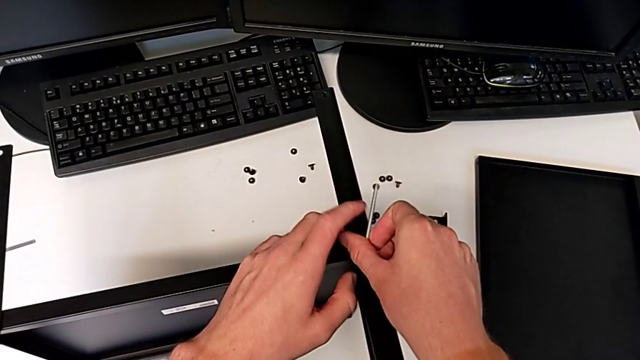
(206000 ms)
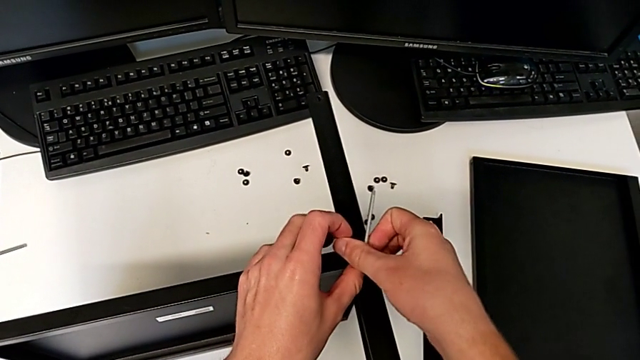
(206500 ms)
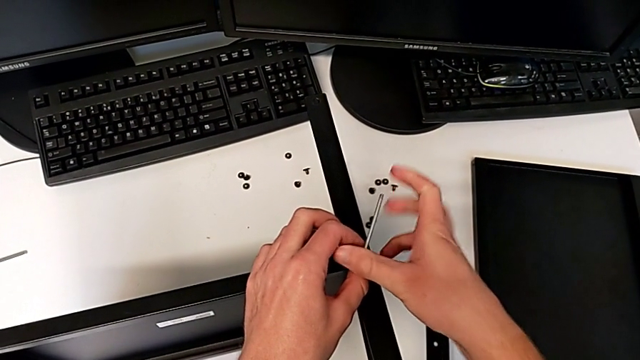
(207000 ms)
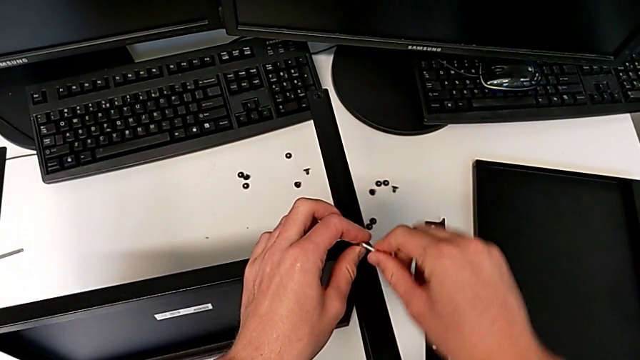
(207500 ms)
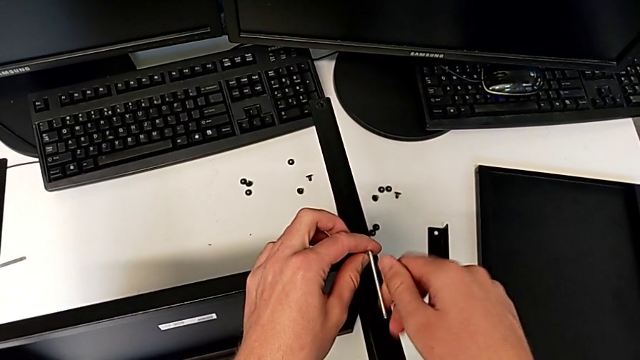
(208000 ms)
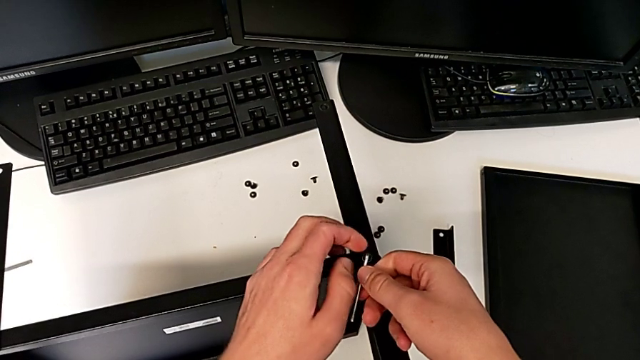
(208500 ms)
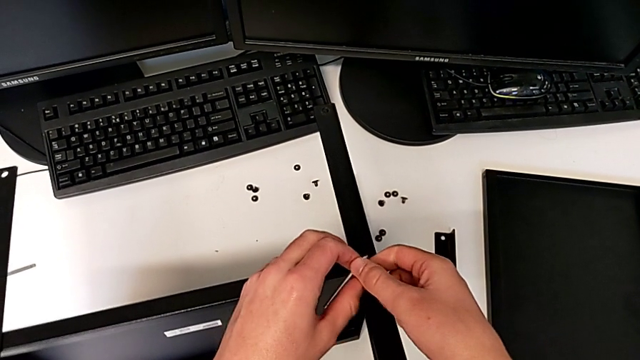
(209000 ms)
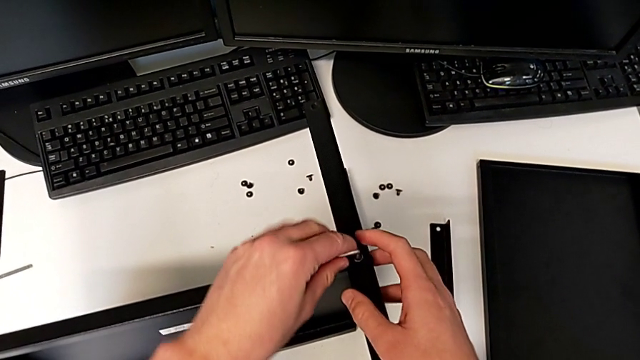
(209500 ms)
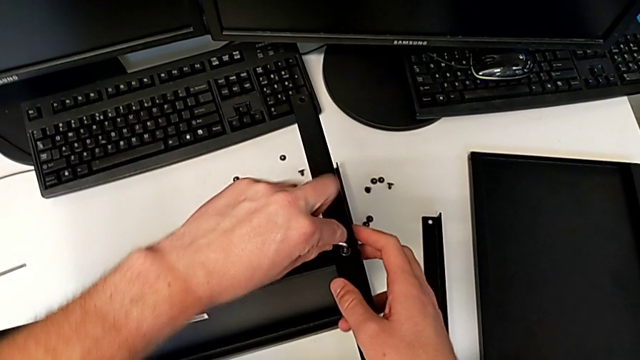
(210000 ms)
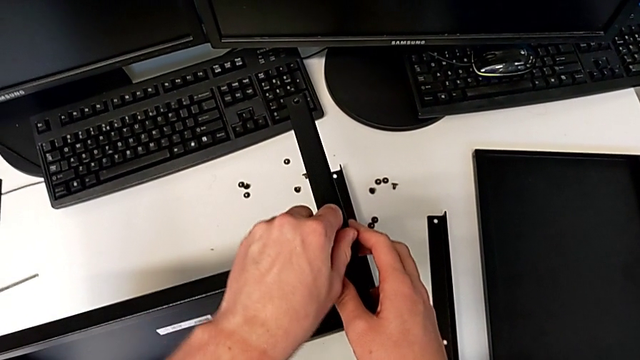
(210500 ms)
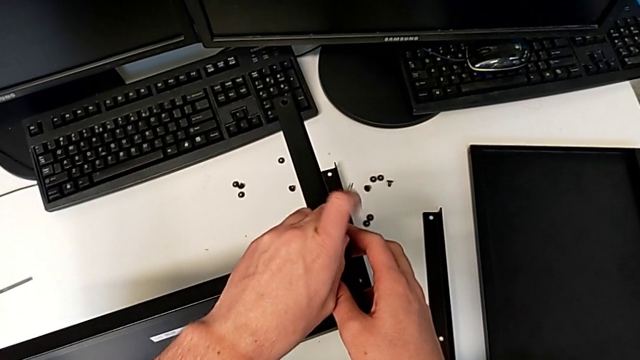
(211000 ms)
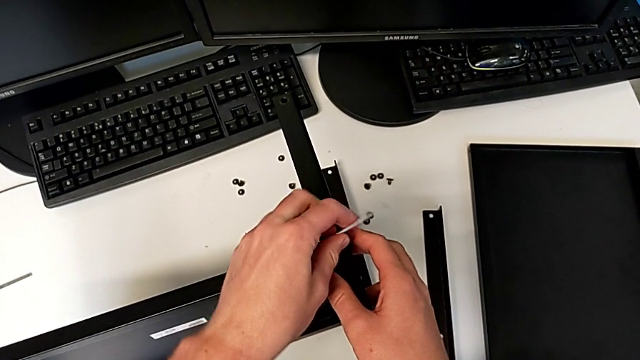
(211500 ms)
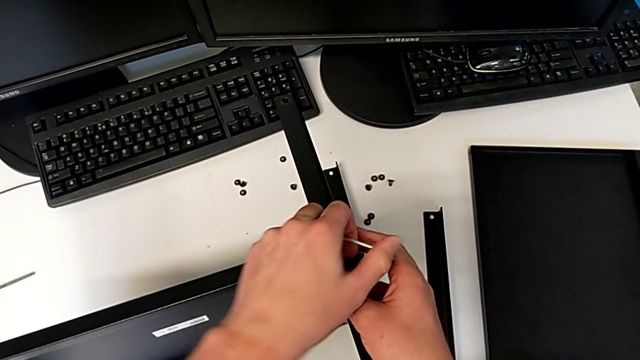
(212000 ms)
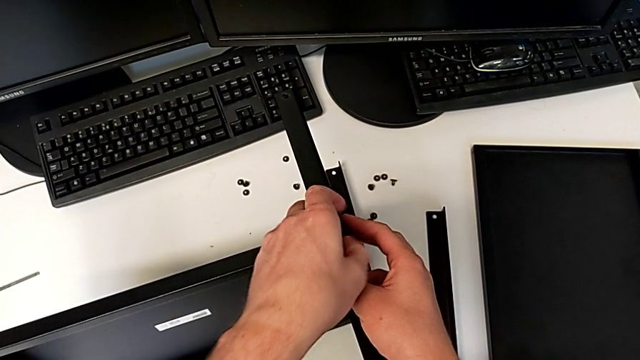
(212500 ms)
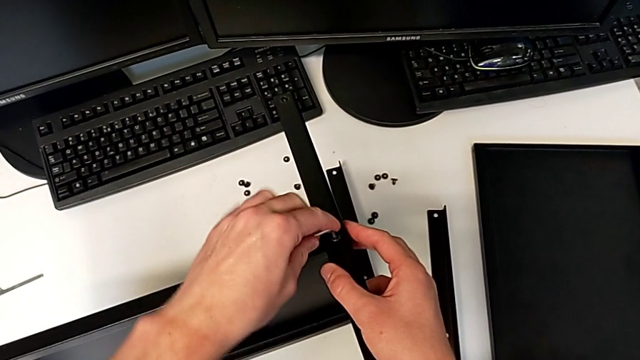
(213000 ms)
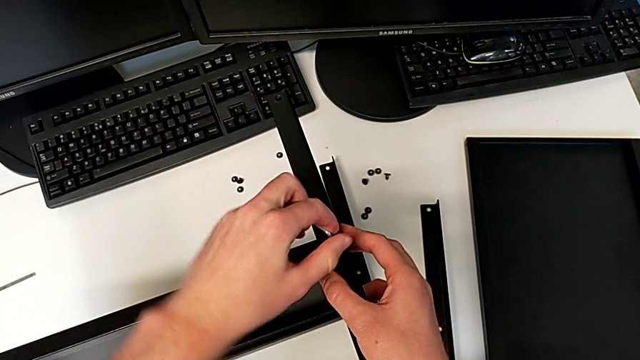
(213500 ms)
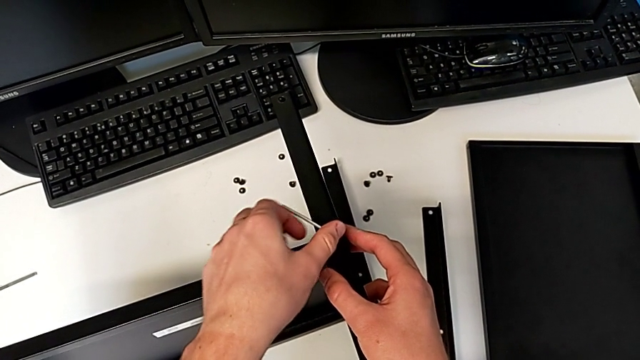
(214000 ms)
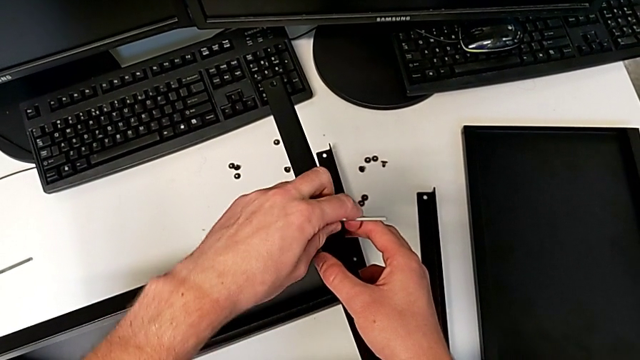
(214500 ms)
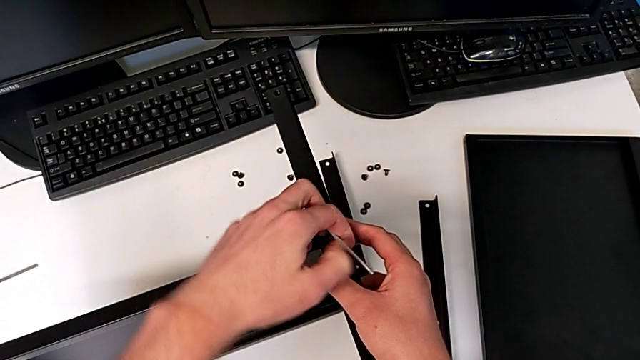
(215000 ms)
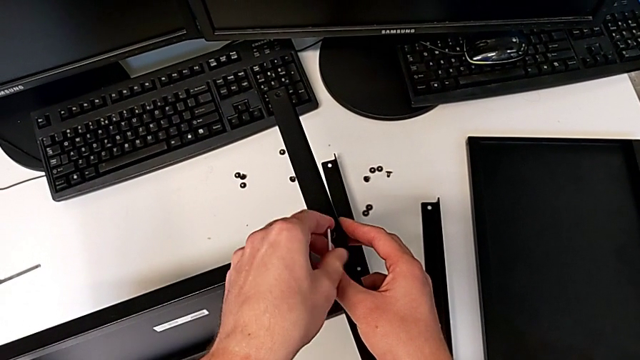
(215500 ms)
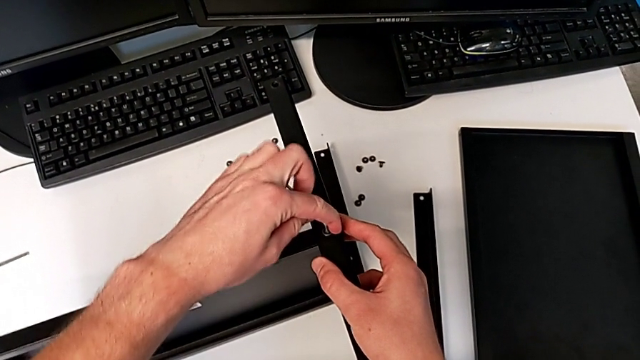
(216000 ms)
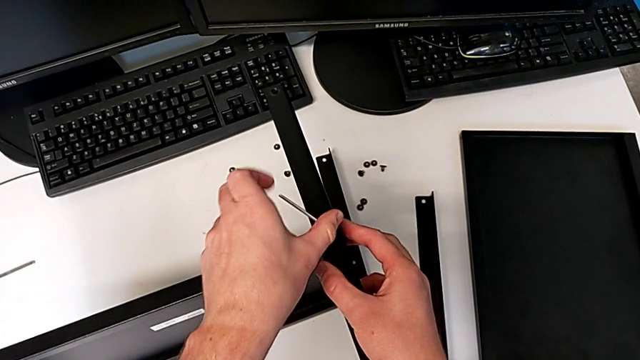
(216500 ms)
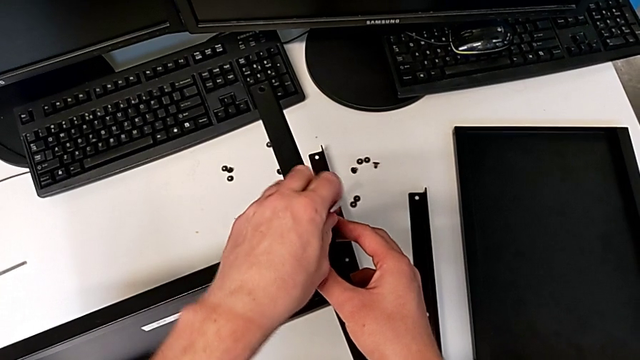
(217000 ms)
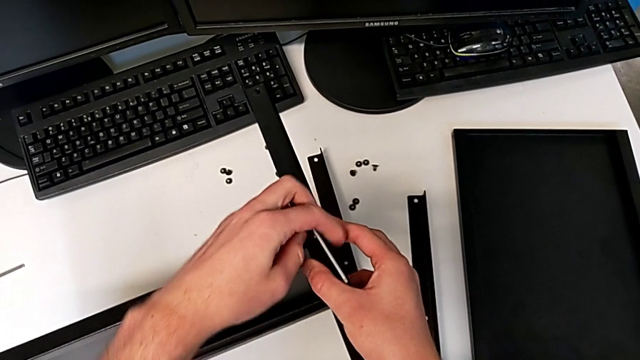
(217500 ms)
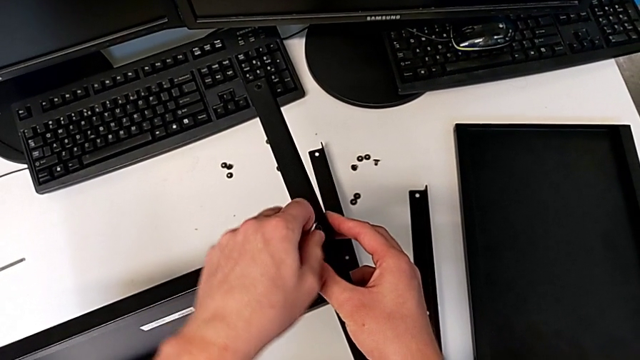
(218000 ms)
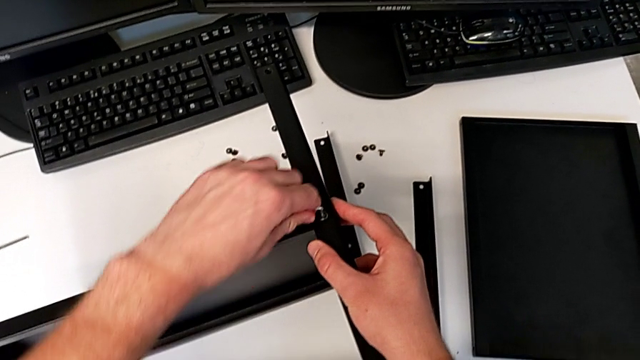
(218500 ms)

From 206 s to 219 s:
The camera wearer is assembling the second leg and shelf. They keep screwing the hex socket head.

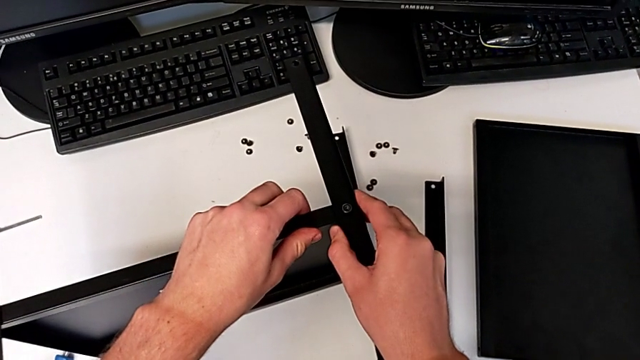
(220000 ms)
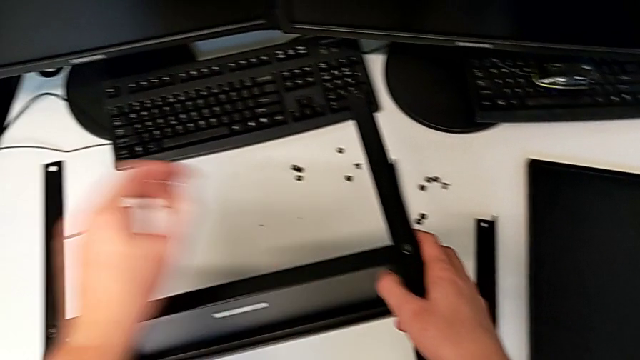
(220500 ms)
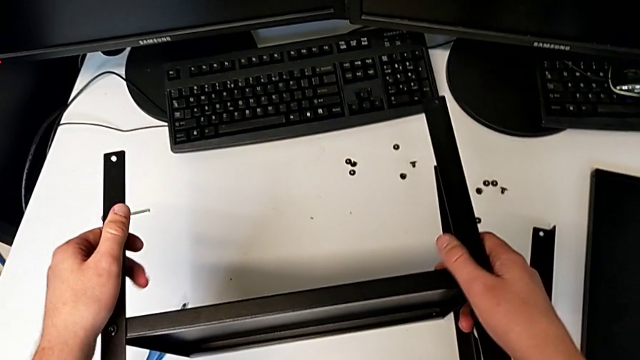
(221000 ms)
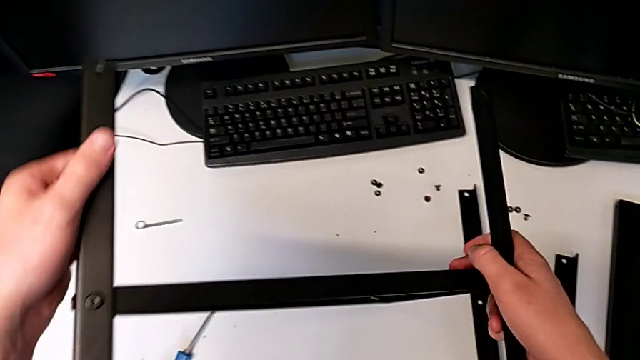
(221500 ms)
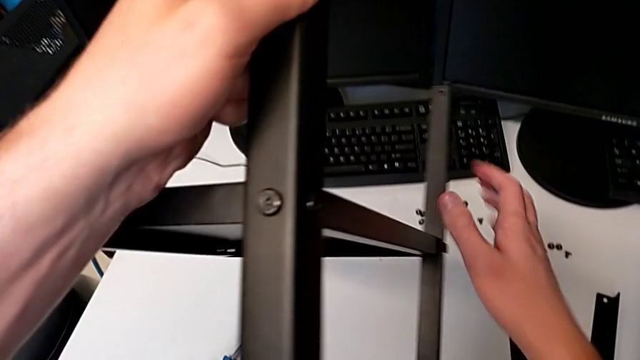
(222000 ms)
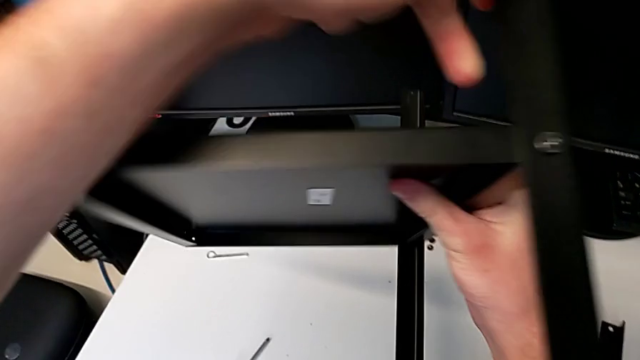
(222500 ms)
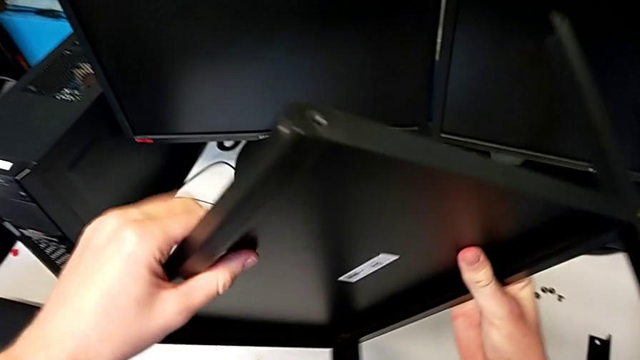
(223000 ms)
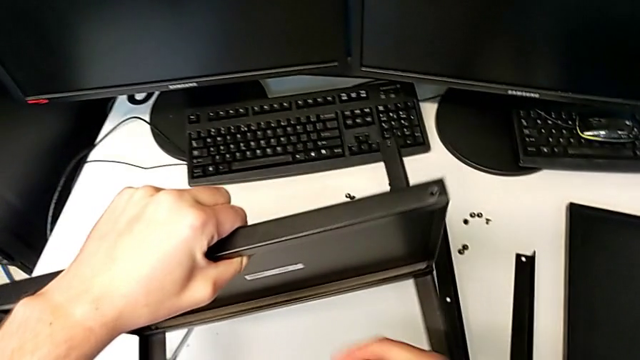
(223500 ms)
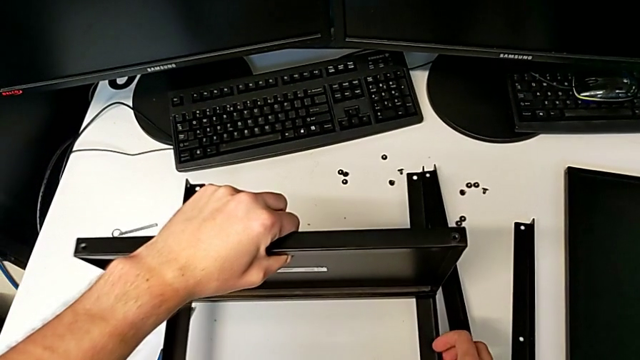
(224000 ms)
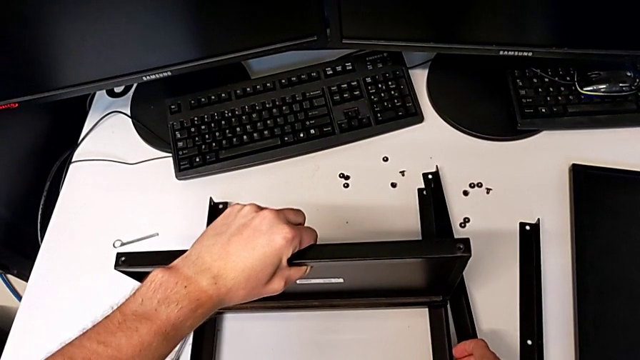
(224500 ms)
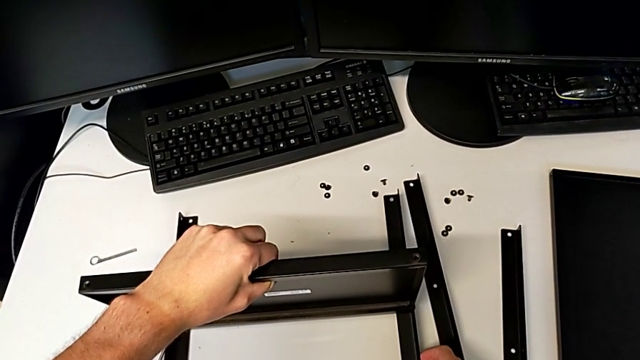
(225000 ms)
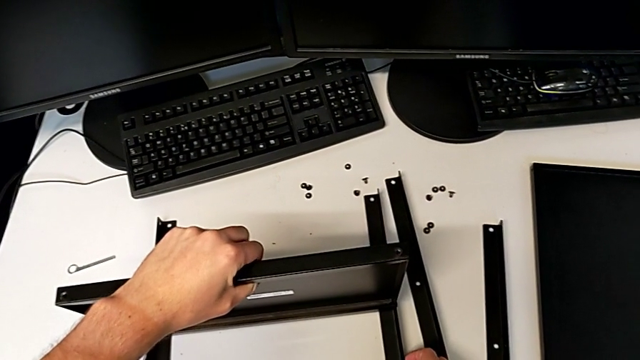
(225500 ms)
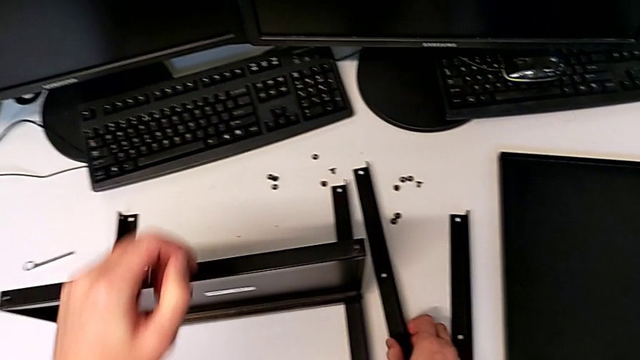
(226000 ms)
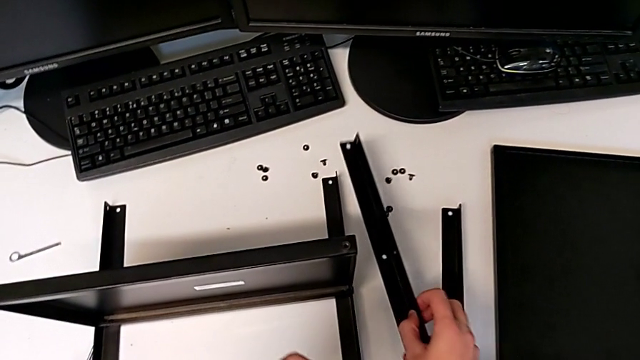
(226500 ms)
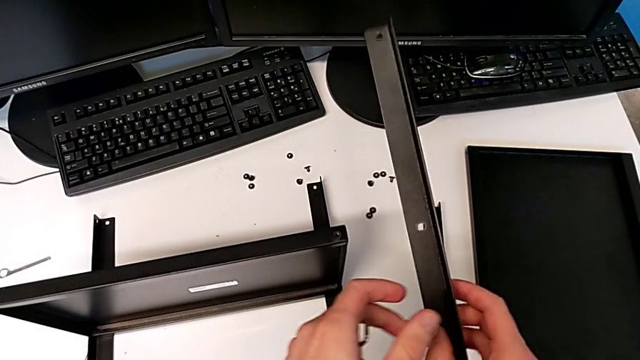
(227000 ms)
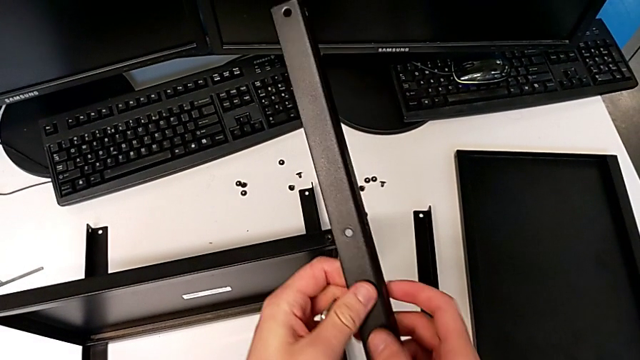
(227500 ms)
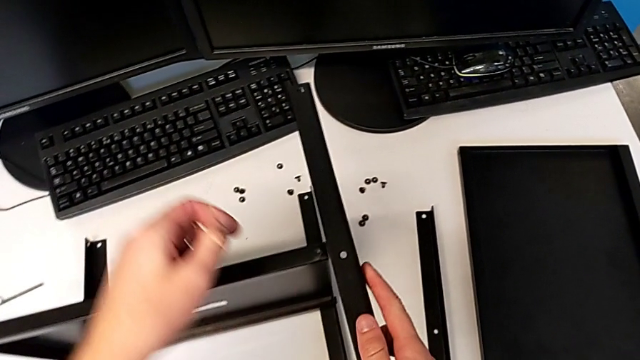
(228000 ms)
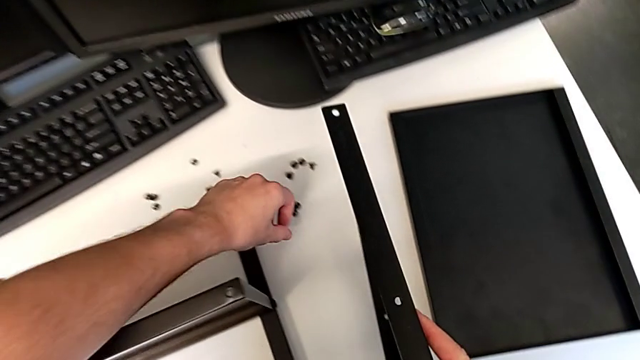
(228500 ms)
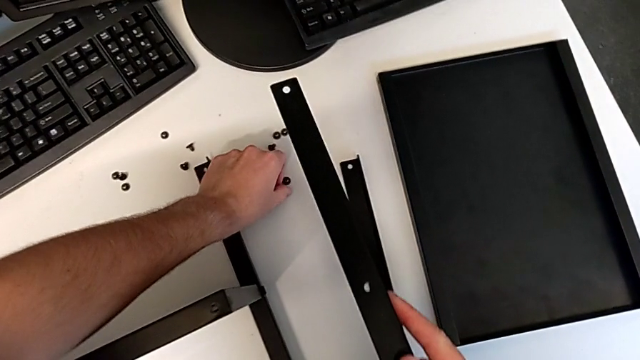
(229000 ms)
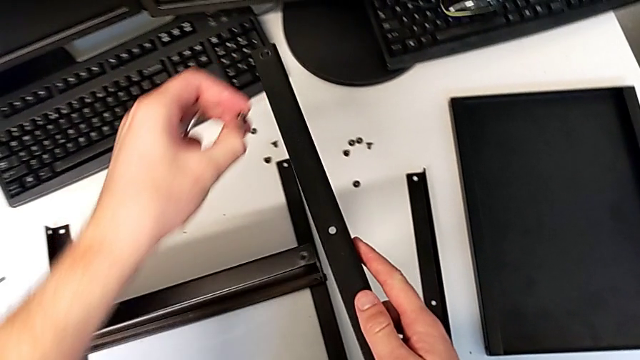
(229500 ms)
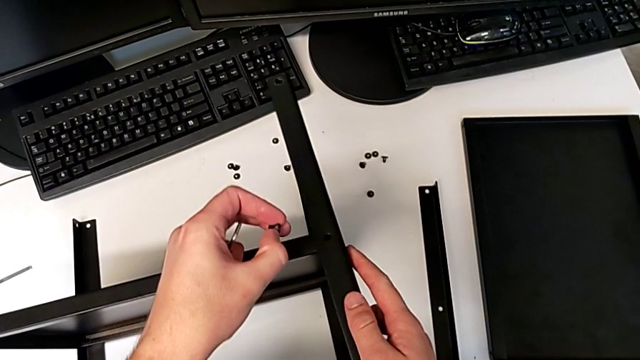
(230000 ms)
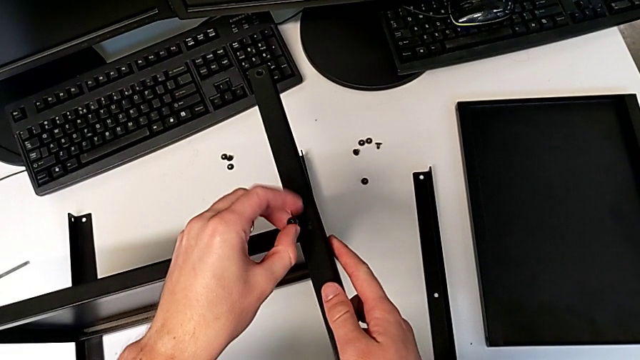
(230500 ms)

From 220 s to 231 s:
The camera wearer is assembling the third leg and shelf. They inspect the nightstand, rotate it, place it, lift the leg, inspect it, grab the hex socket head and align the leg.
